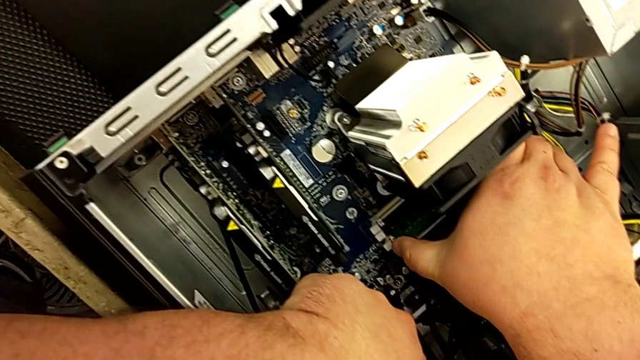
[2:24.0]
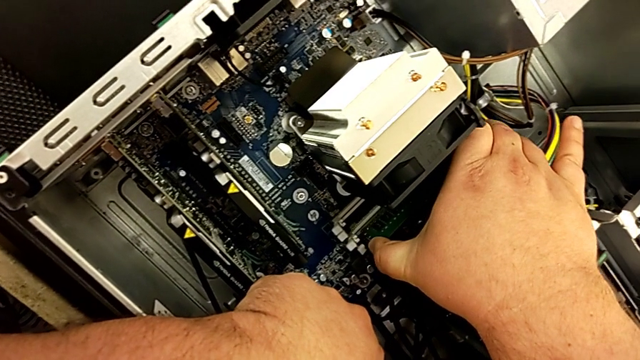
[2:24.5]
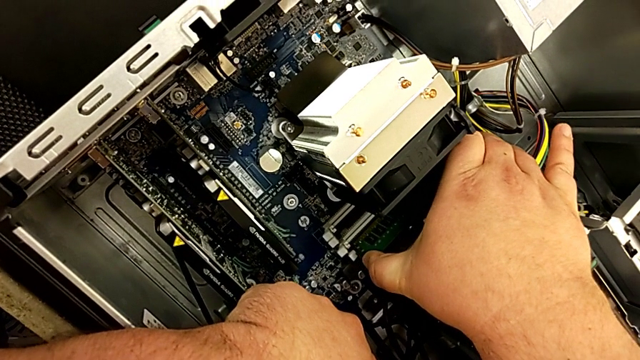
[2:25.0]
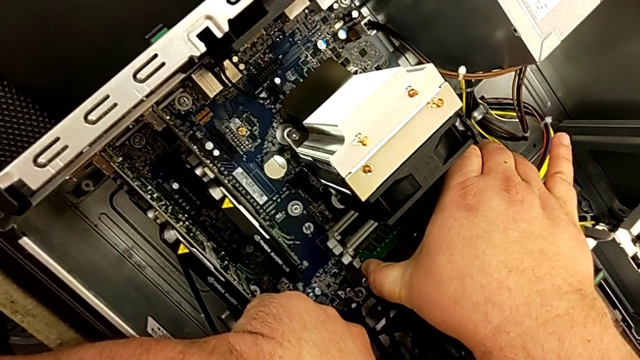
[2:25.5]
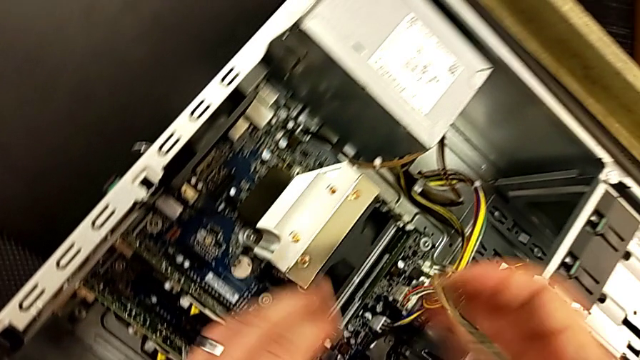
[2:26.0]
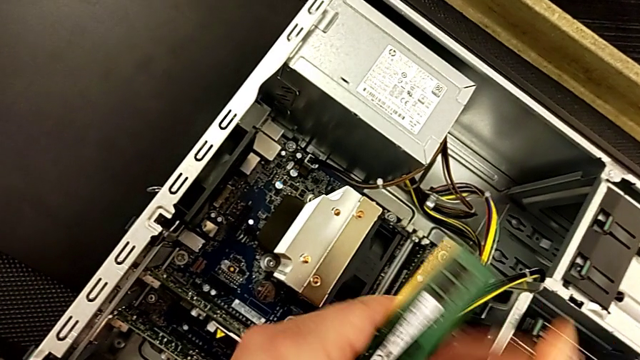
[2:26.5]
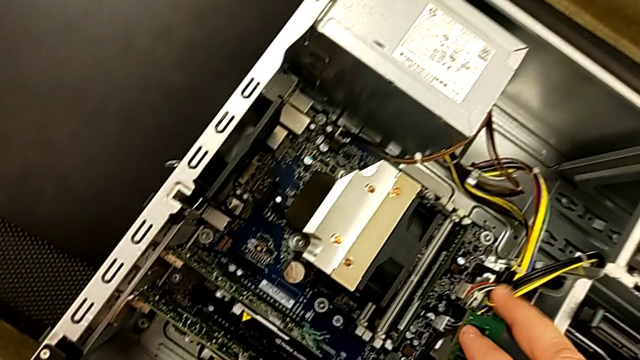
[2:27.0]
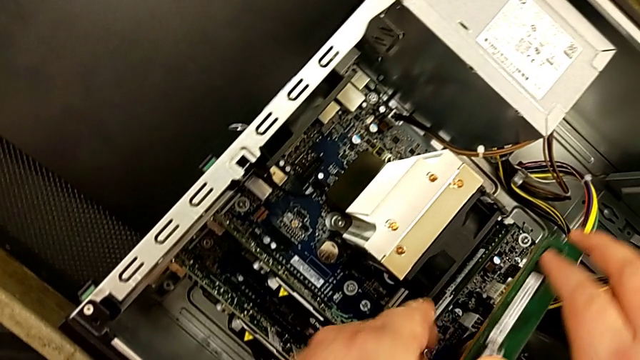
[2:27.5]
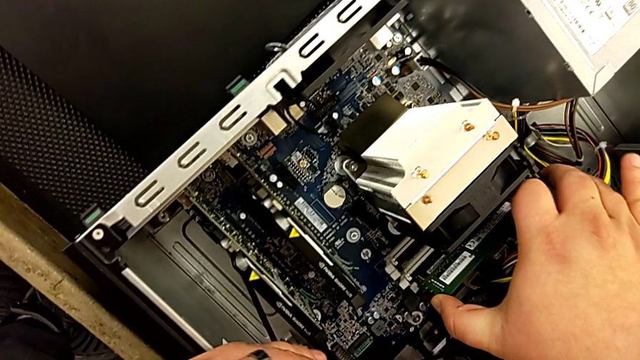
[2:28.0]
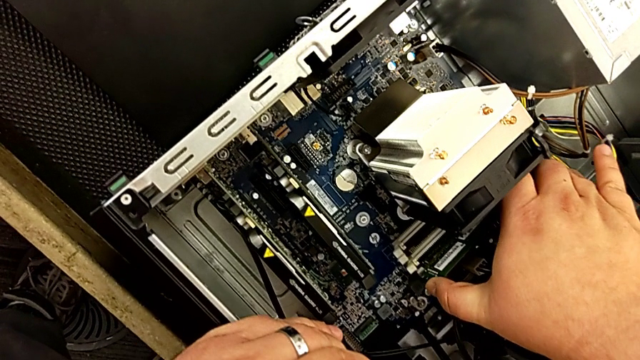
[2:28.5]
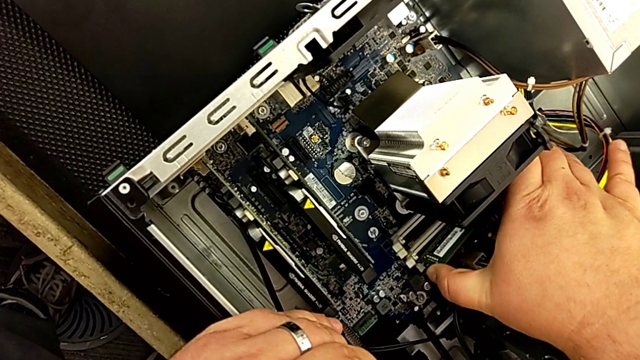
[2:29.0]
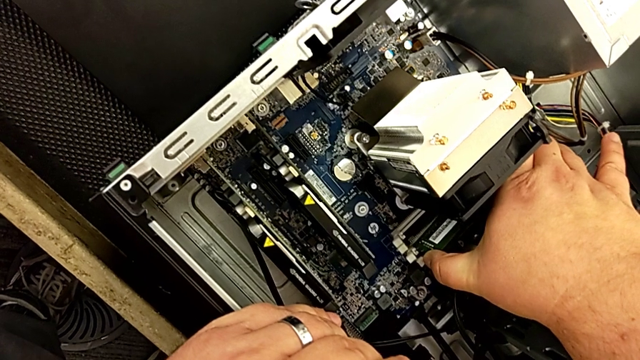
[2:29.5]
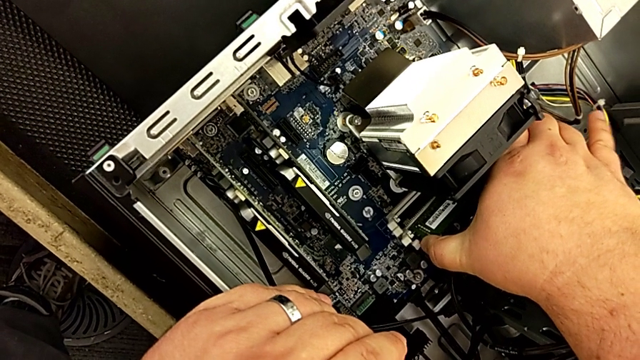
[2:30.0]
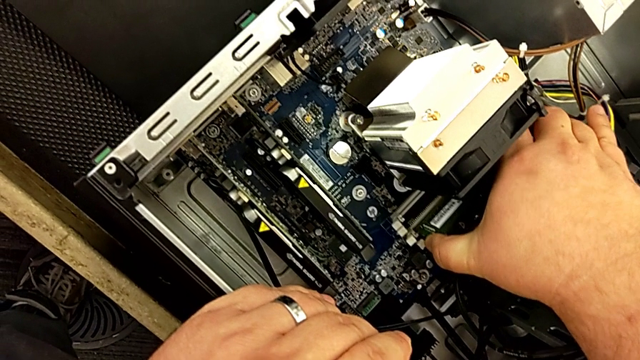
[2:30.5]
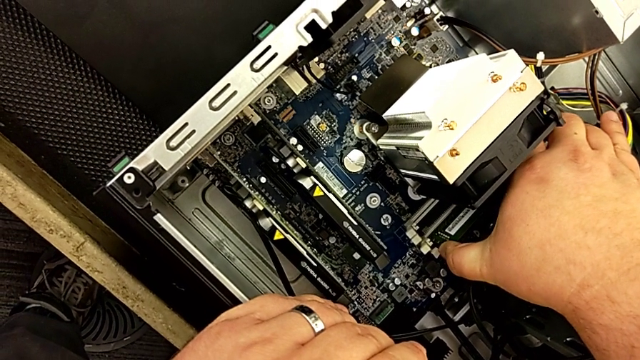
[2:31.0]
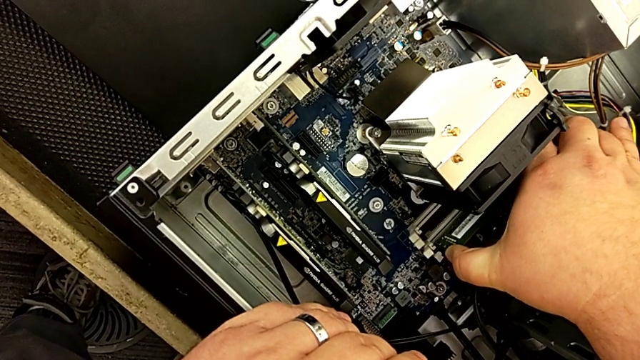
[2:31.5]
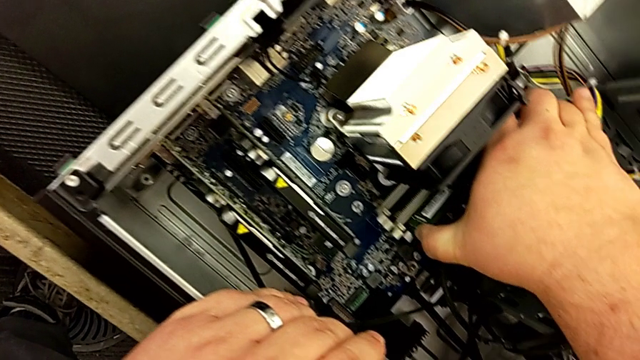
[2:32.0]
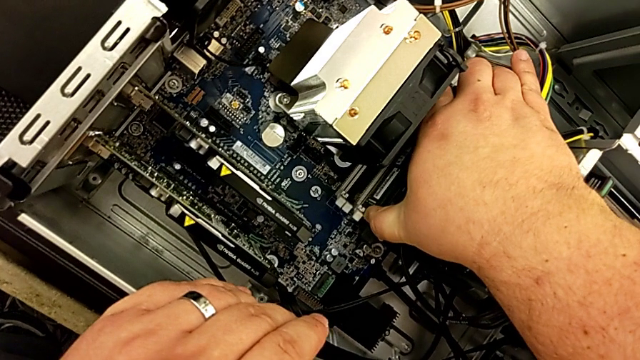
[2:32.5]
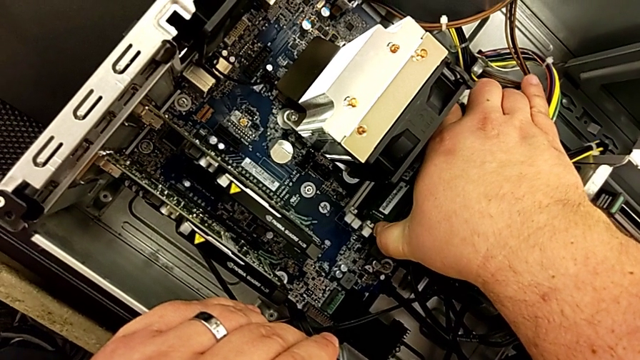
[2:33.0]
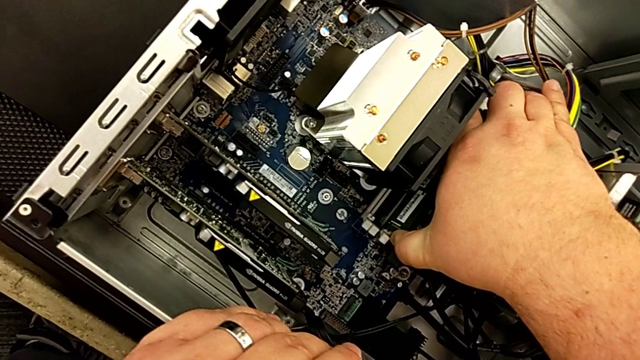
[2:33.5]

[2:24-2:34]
The camera wearer is assembling the RAM in the computer. They withdraw the RAM and inspect the computer tab.

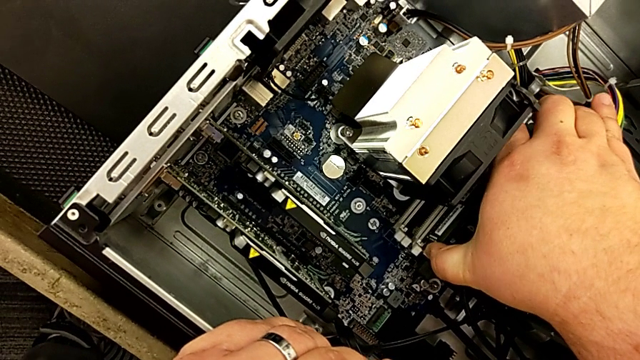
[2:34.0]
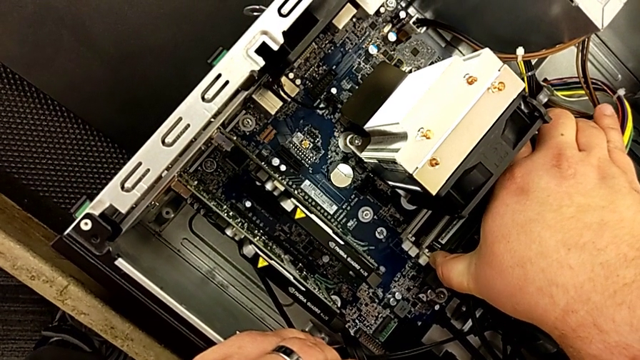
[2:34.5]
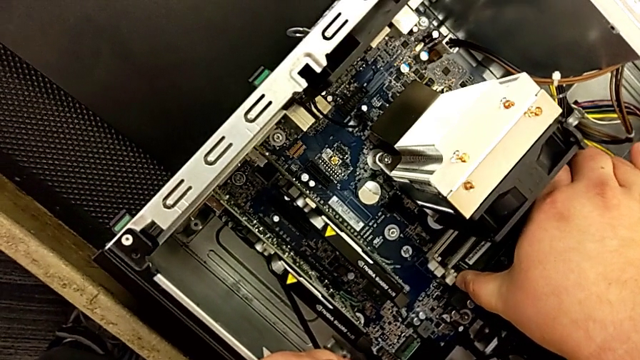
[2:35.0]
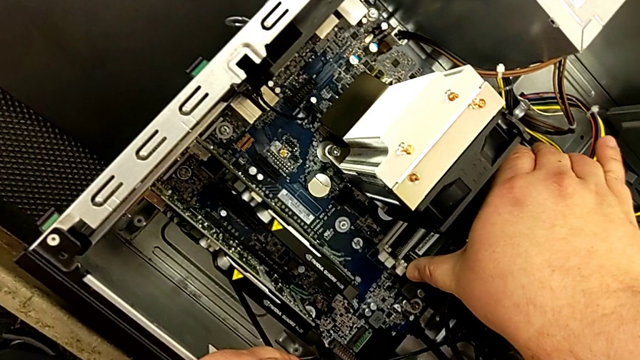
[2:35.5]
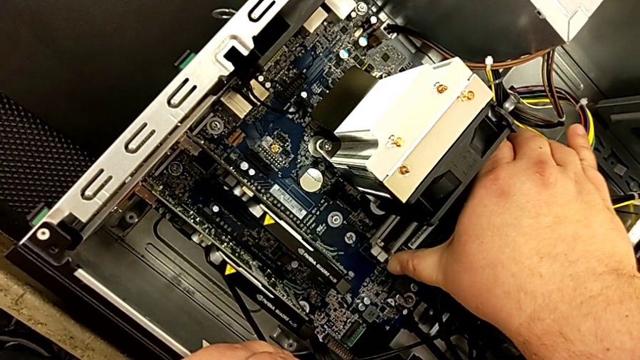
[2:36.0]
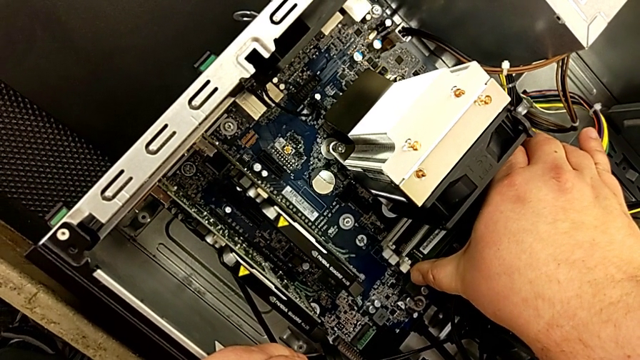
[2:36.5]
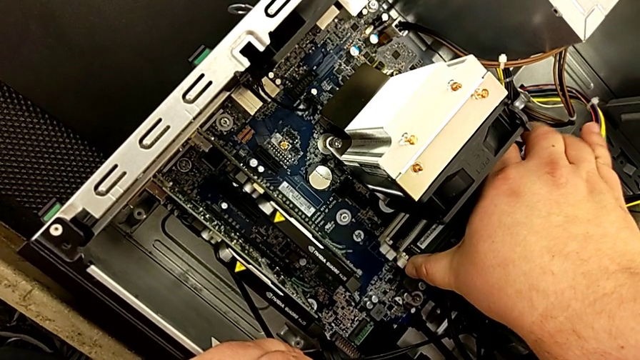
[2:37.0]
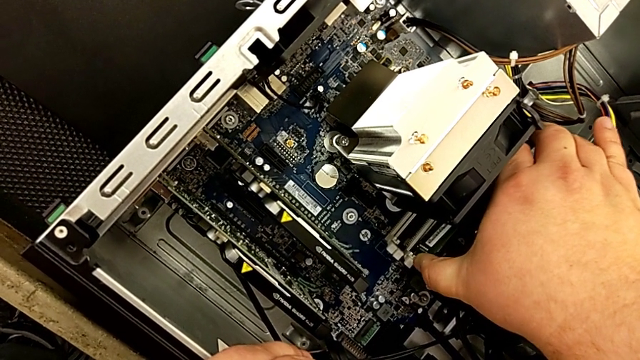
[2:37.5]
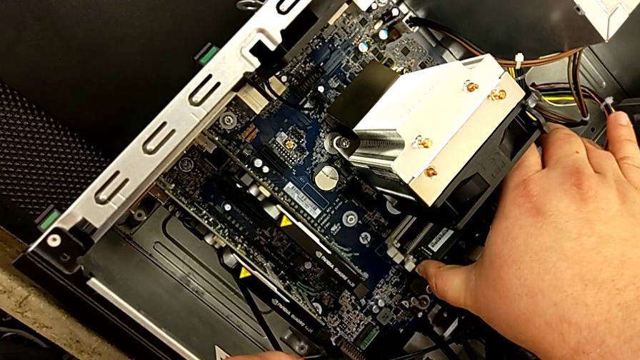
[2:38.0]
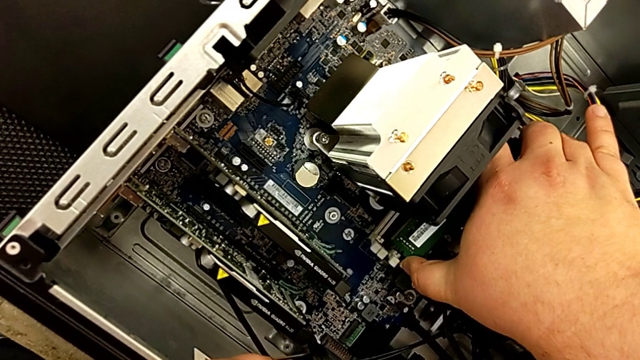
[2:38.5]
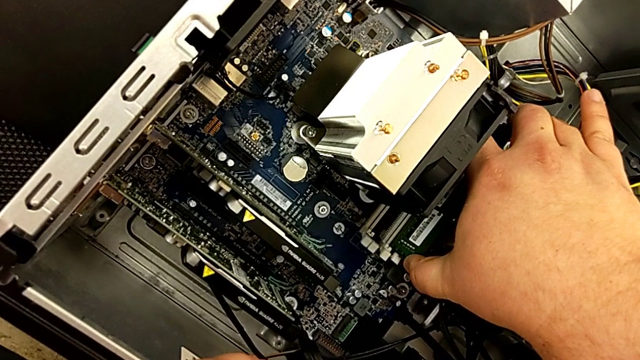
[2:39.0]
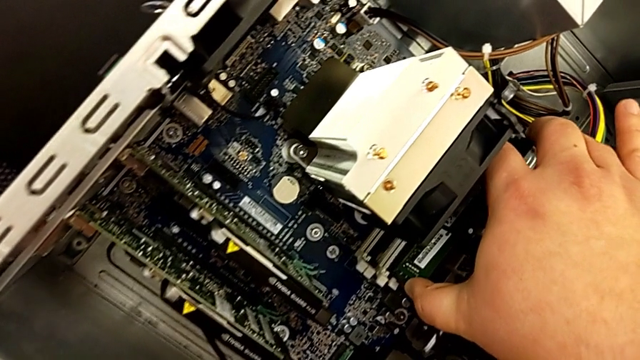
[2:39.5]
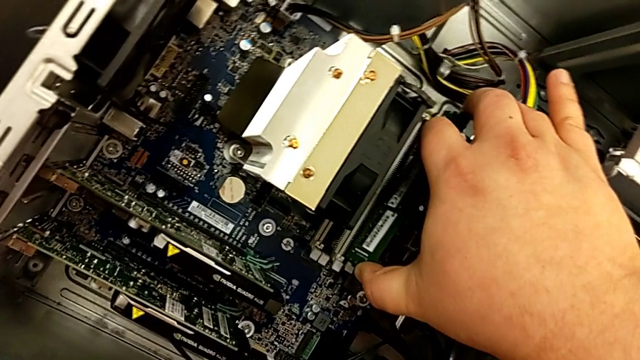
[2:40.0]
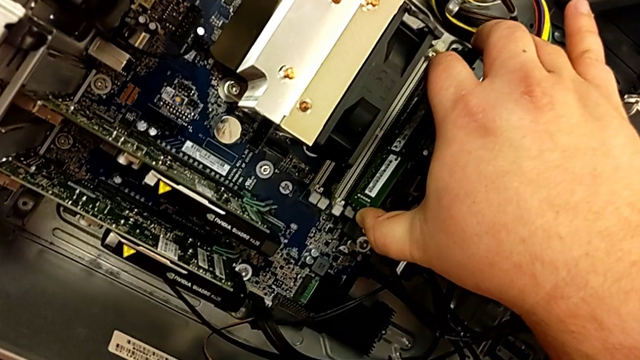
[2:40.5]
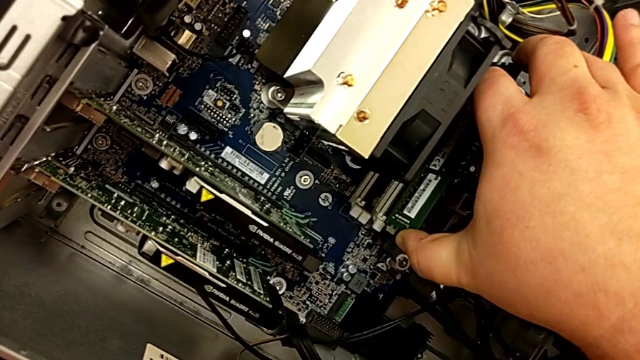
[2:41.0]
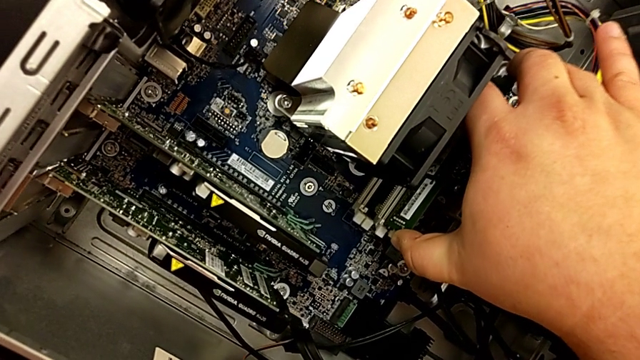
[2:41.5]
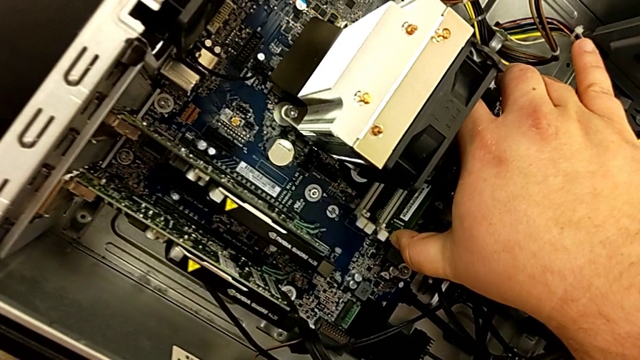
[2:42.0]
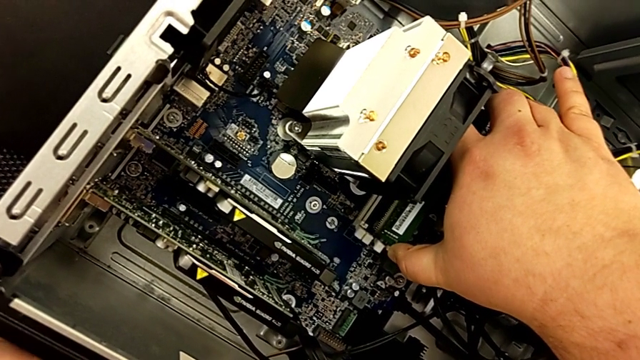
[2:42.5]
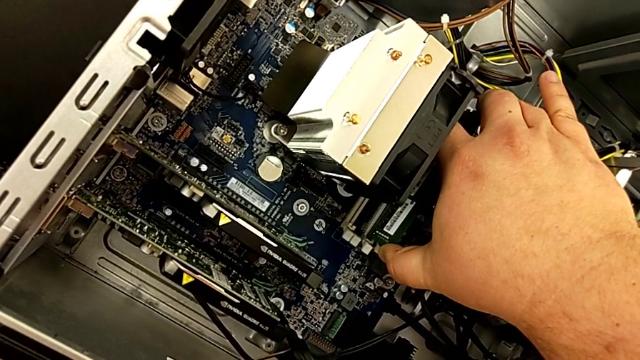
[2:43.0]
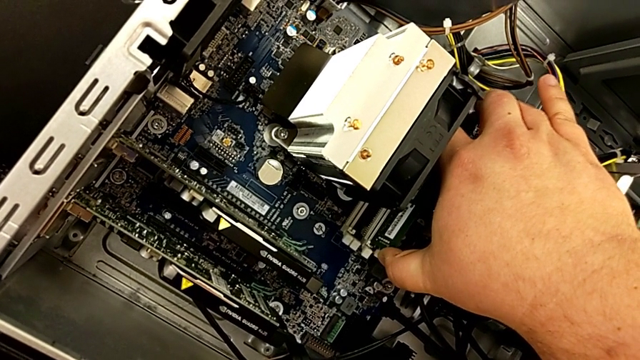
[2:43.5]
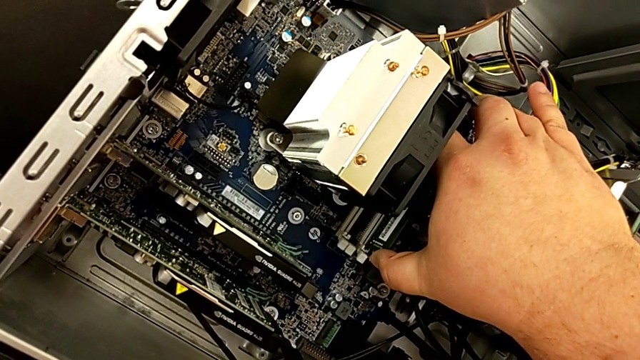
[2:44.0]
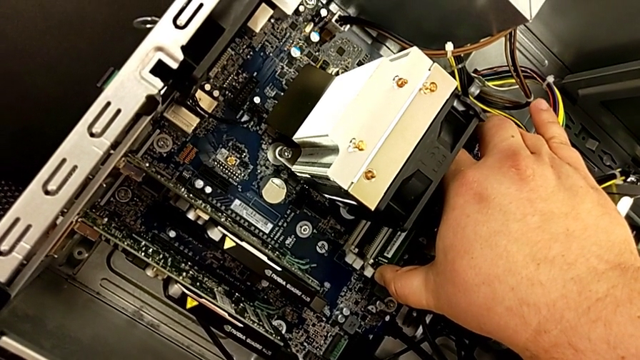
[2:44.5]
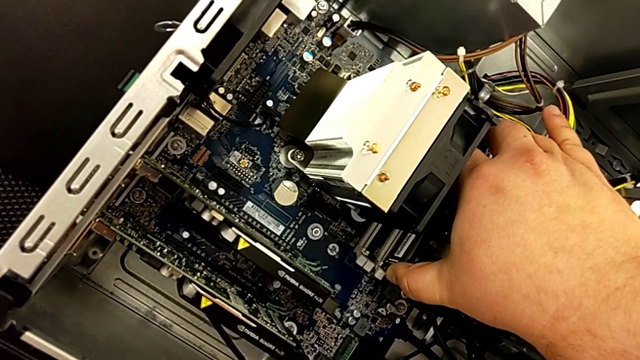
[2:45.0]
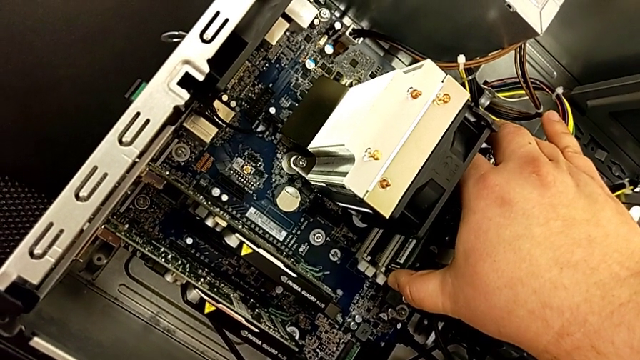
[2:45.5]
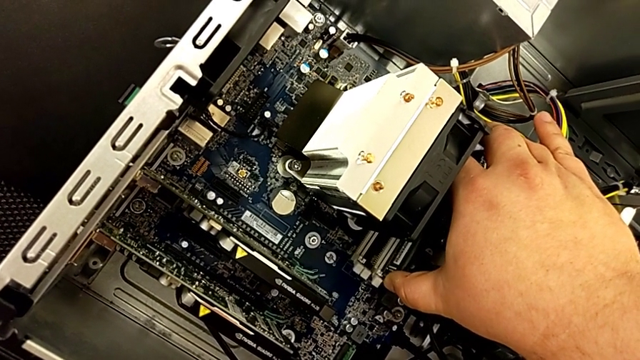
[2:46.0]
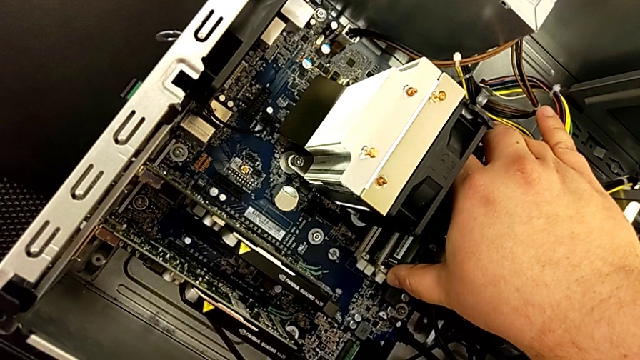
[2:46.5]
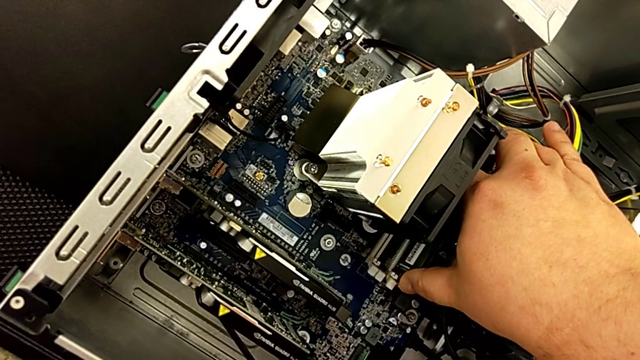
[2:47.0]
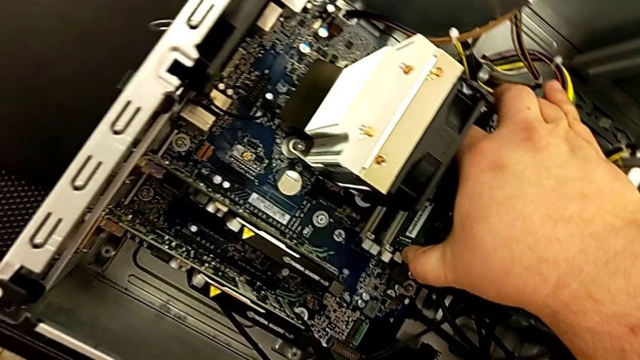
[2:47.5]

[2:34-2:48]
The camera wearer is assembling the RAM in the computer. They touch the computer tab, insert the RAM and touch the computer tab.
